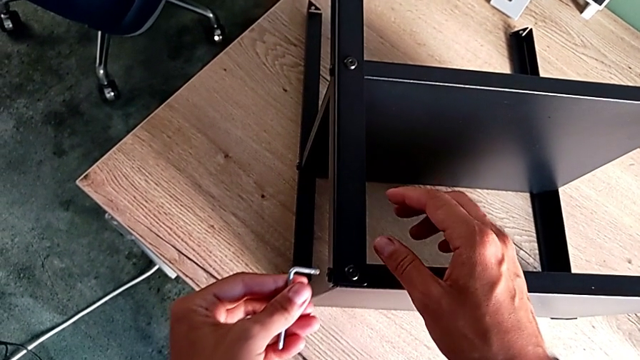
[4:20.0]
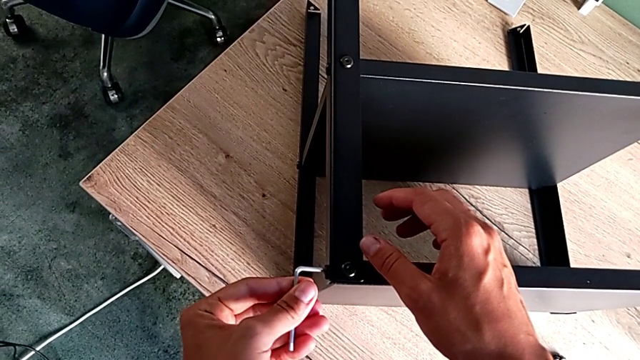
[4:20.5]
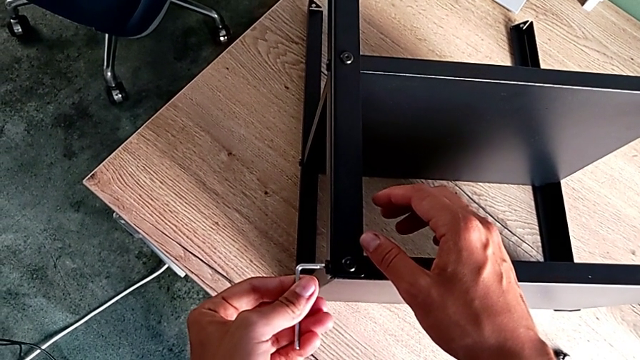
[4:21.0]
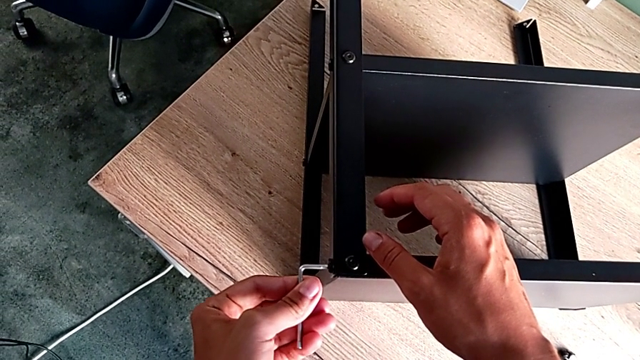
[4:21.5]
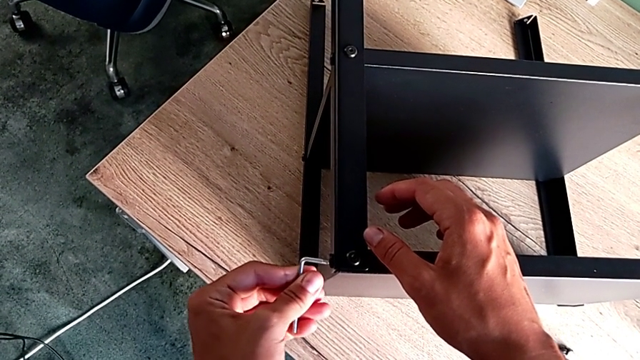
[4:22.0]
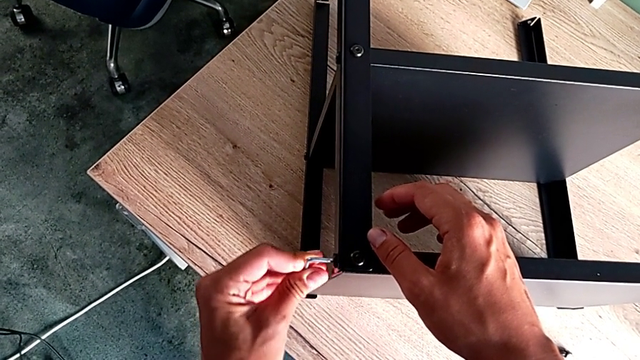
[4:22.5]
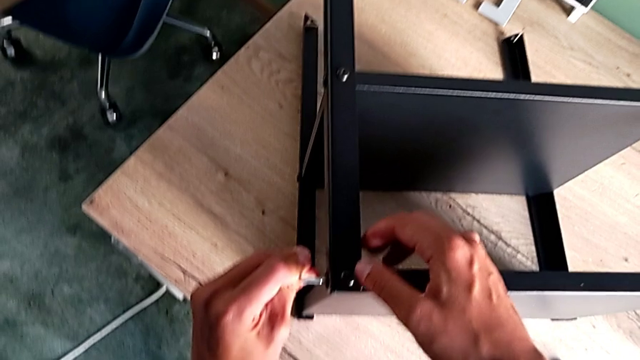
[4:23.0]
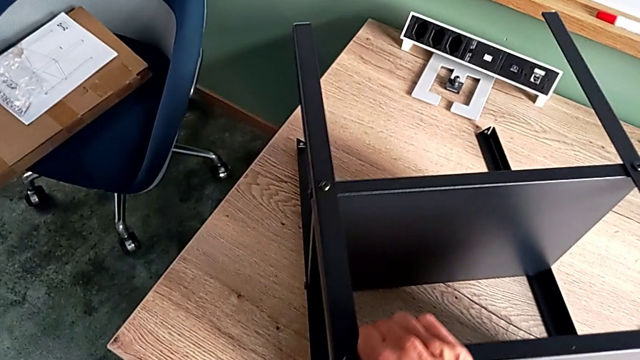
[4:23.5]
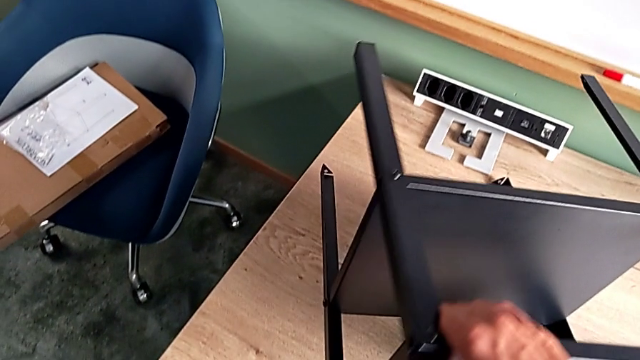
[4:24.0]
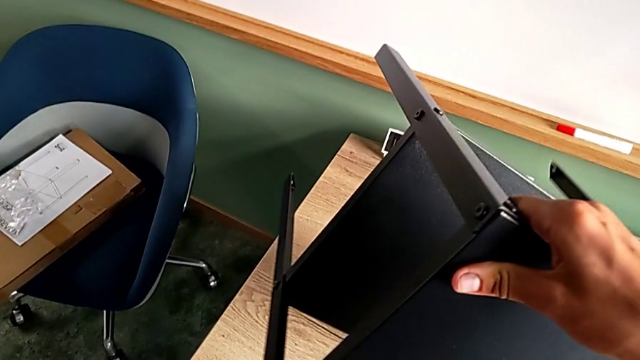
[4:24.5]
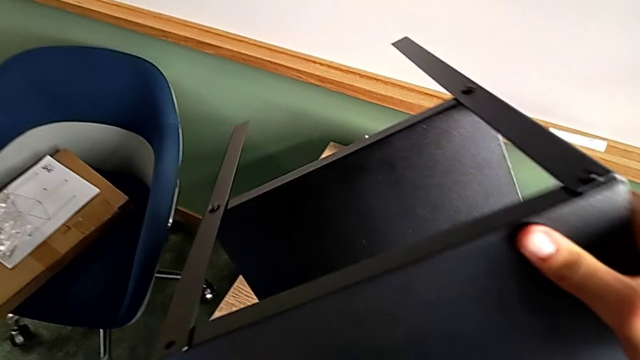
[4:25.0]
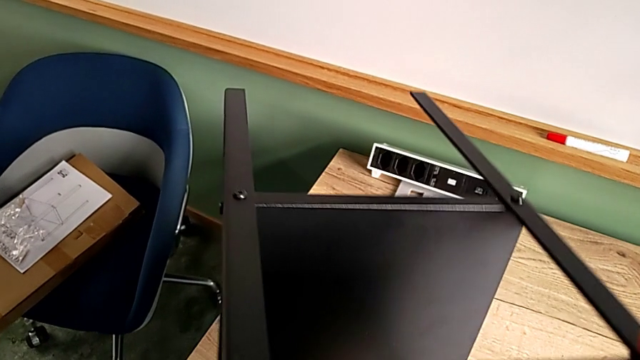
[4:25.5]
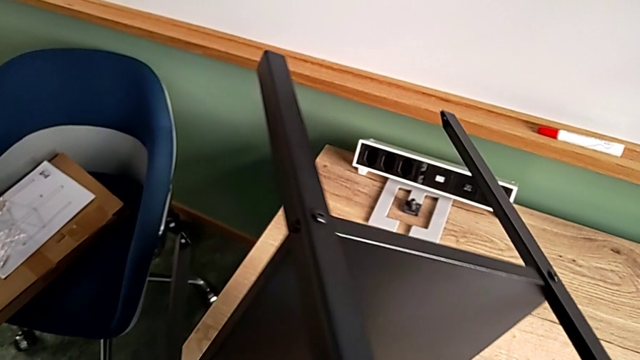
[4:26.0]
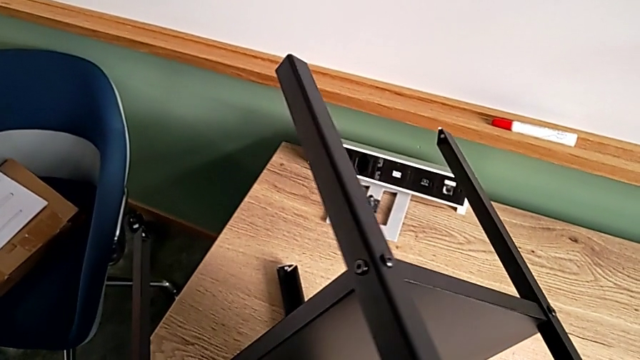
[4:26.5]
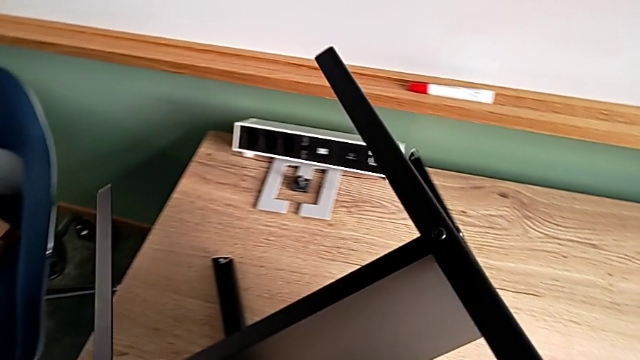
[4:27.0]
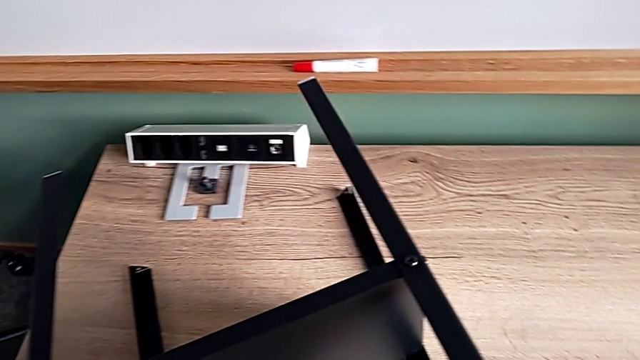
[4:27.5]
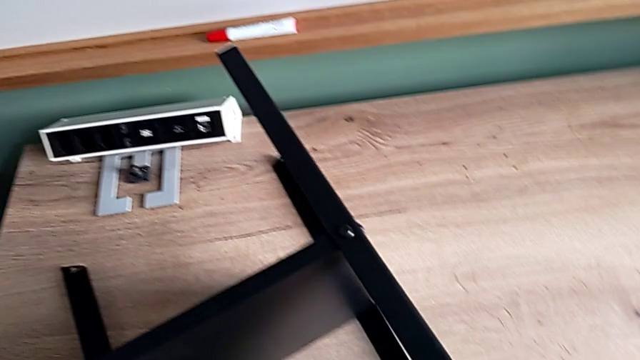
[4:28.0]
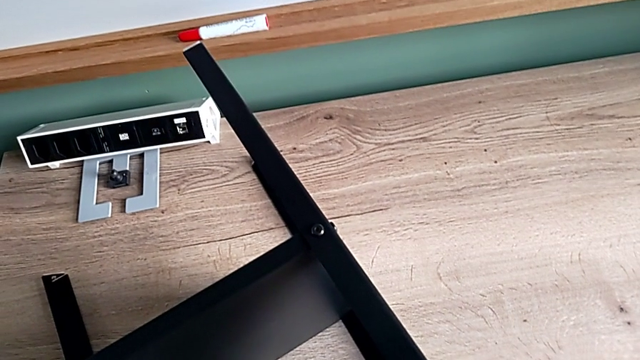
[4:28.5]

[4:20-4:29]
The camera wearer is screwing the little screws left. They insert the Allen wrench and rotate the tray.

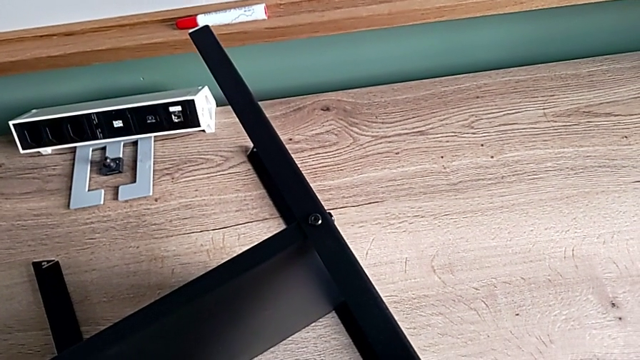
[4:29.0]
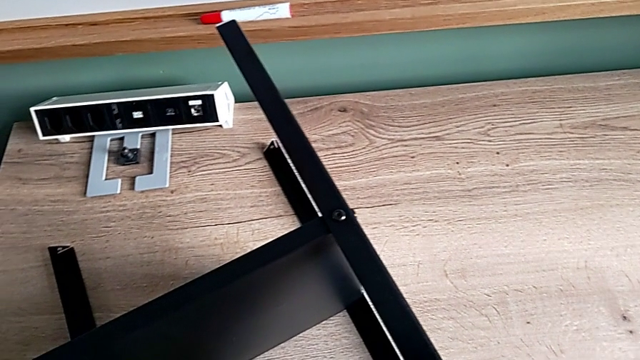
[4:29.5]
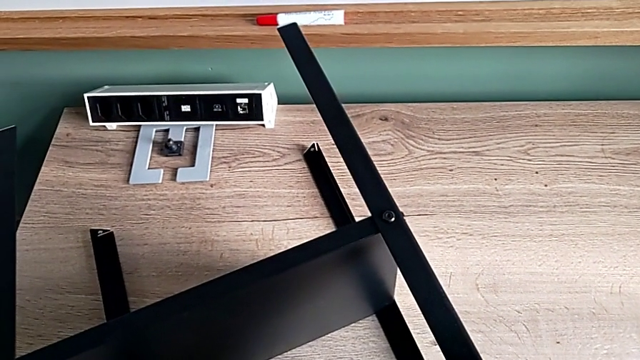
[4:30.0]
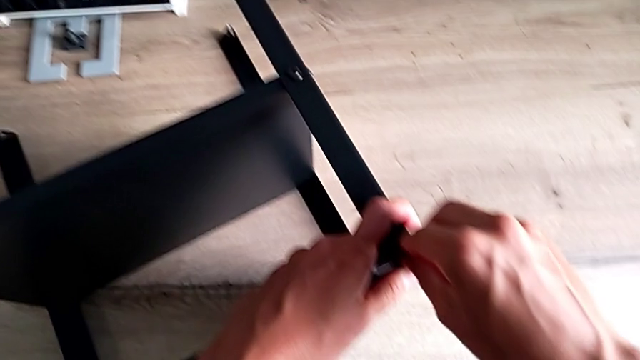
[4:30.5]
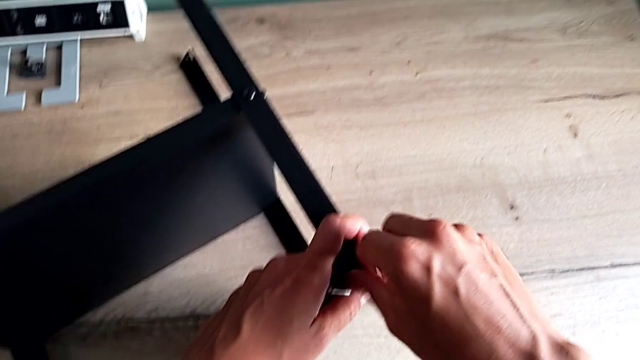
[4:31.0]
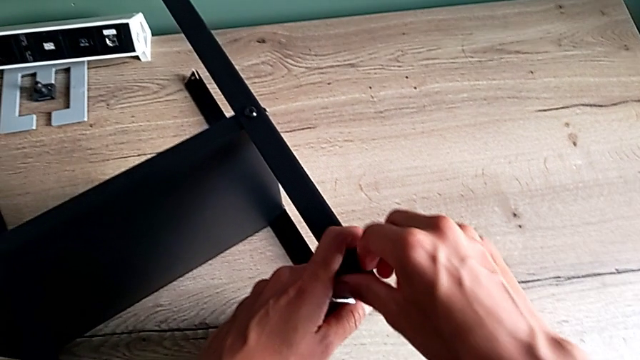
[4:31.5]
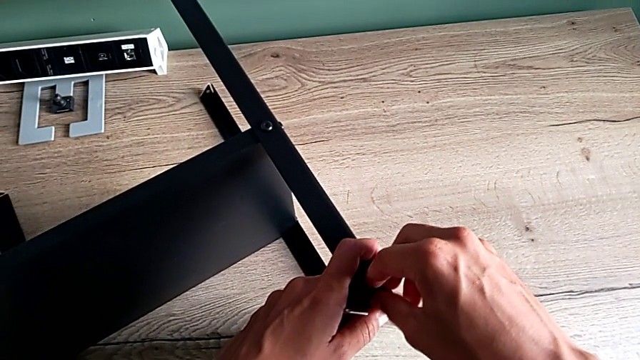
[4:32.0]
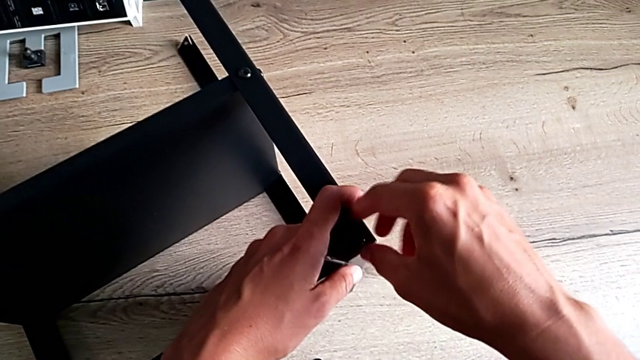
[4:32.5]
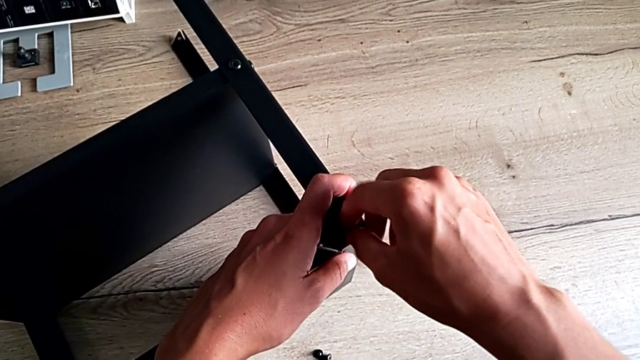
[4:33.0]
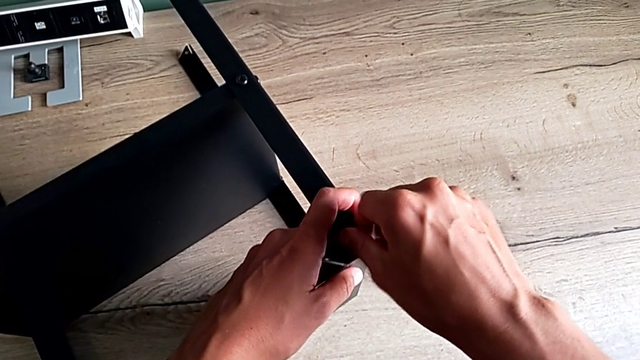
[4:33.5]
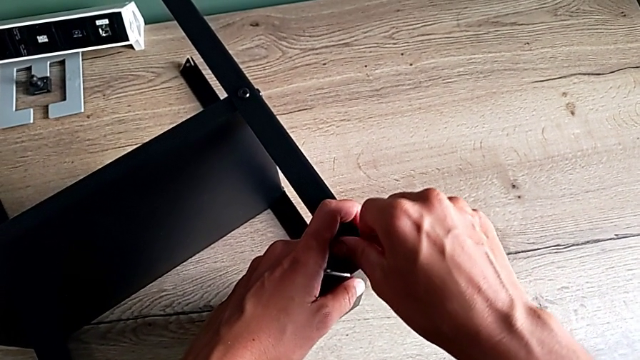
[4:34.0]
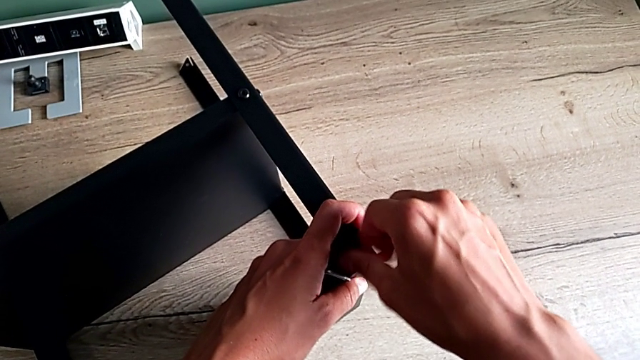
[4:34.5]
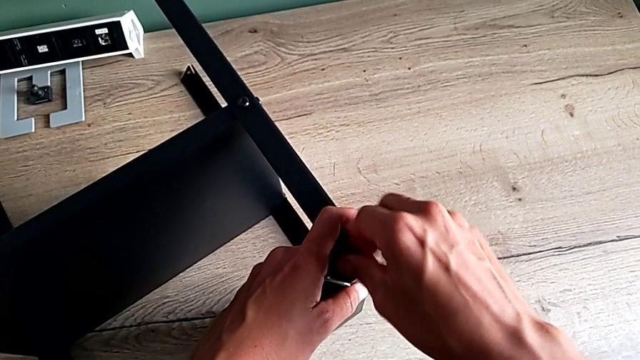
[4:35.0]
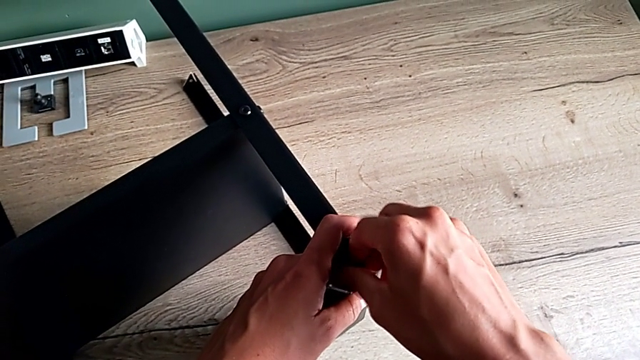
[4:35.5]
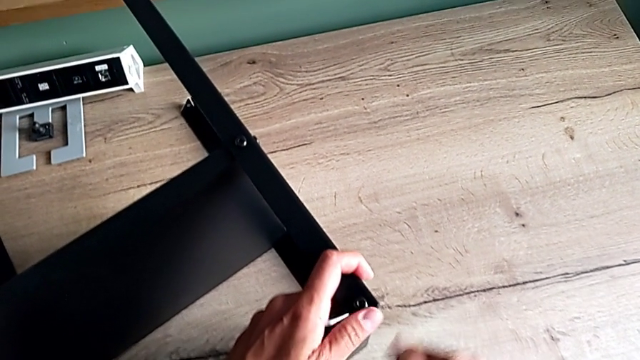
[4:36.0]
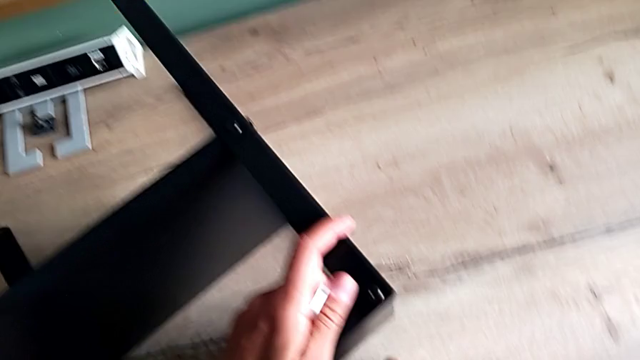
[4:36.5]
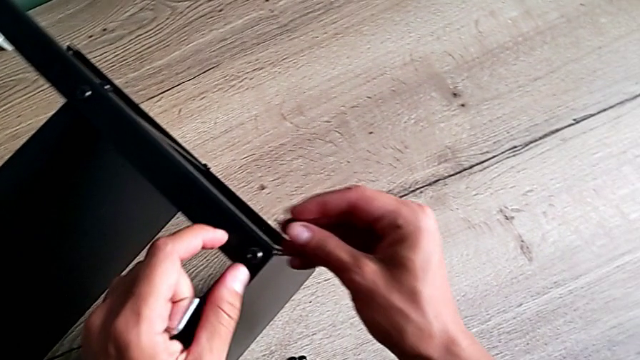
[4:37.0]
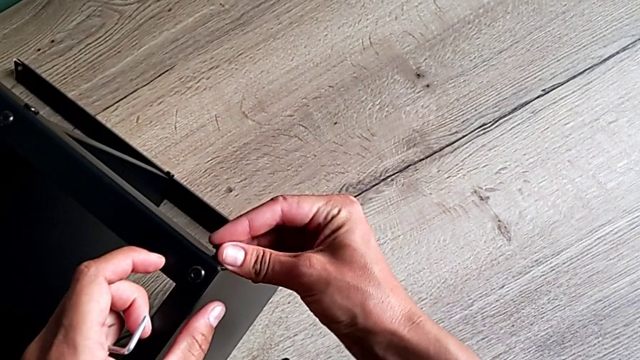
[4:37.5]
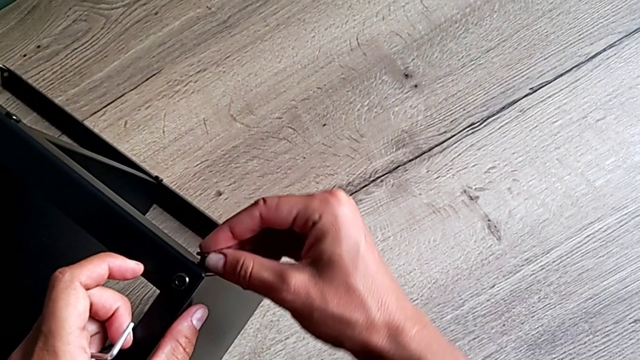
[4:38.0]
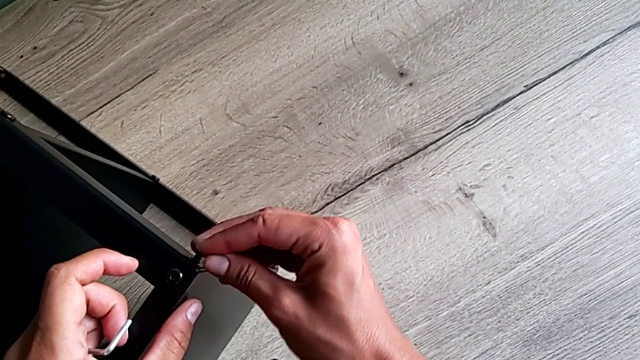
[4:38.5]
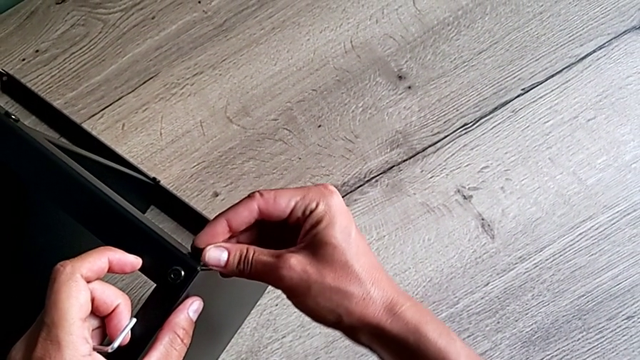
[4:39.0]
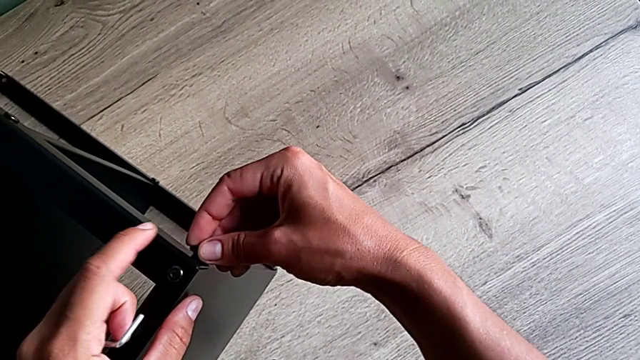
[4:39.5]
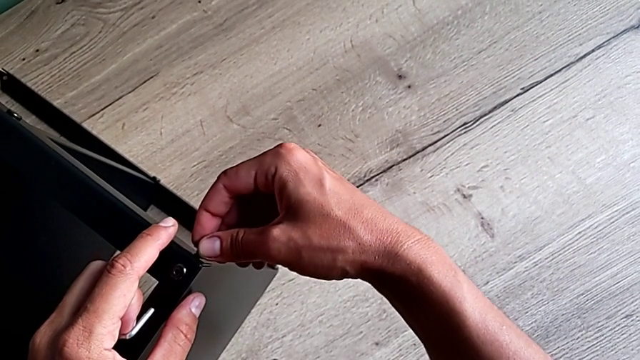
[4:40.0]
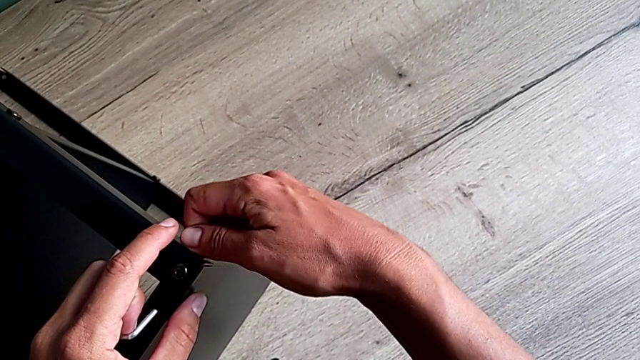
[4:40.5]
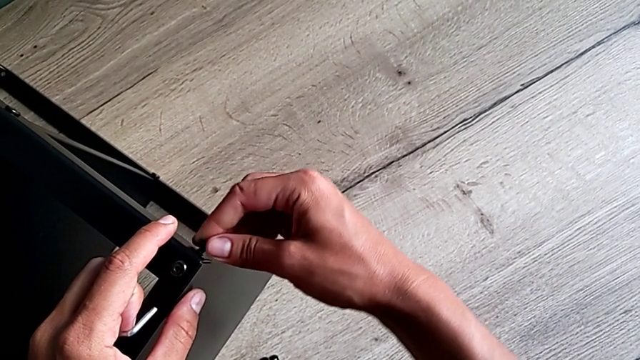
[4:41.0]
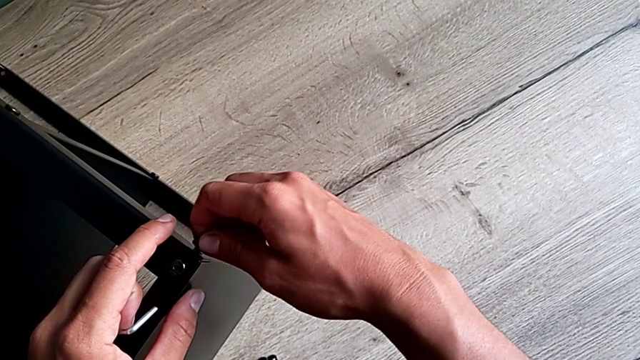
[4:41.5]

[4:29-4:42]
The camera wearer is screwing the little screws left. They keep screwing the hex socket head, insert the hex socket head and begin to screw it.
